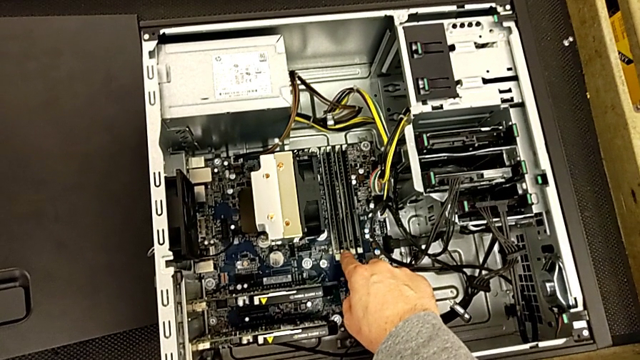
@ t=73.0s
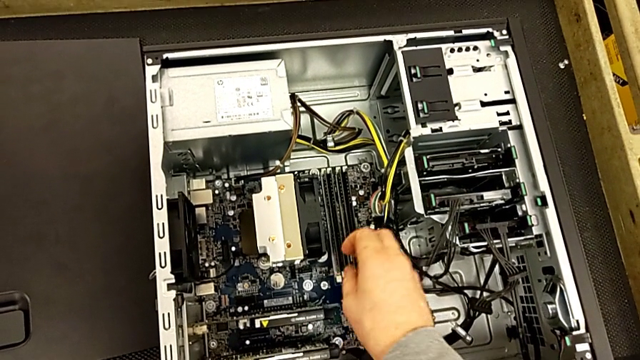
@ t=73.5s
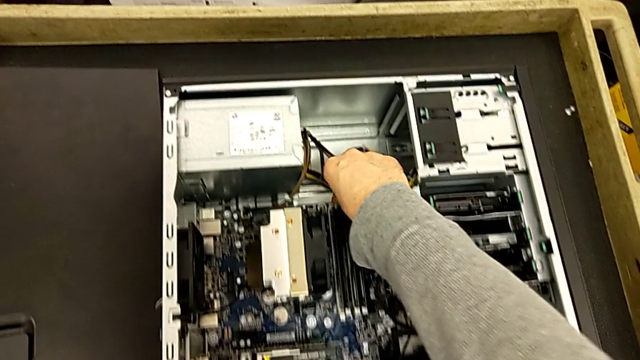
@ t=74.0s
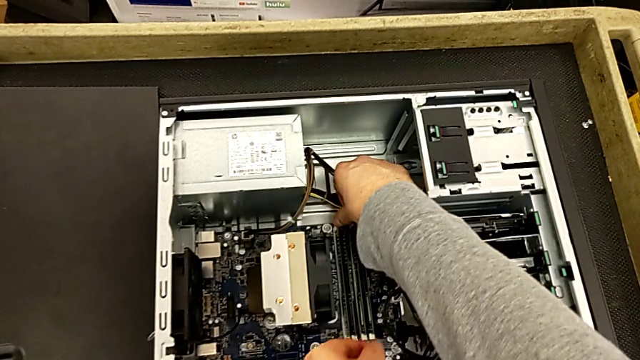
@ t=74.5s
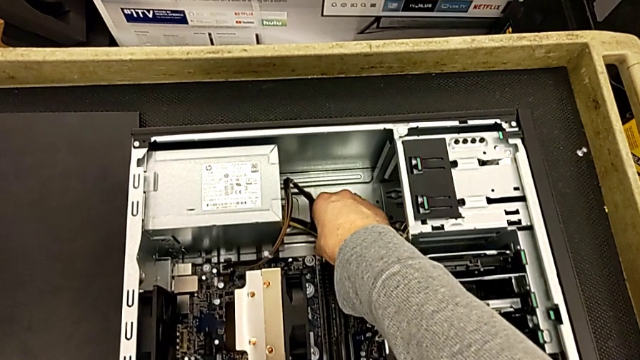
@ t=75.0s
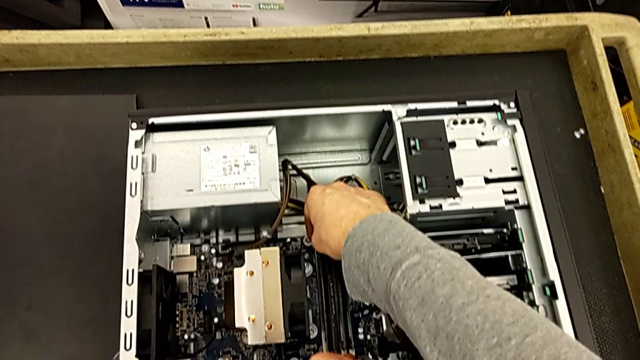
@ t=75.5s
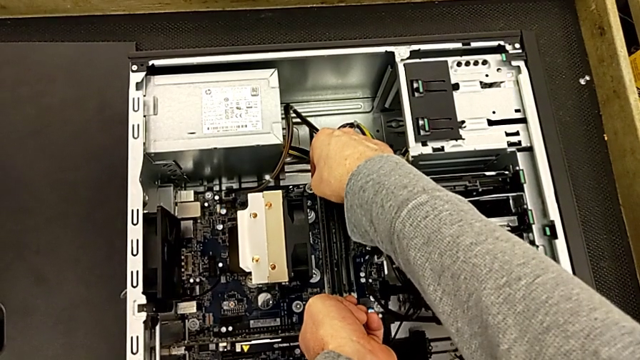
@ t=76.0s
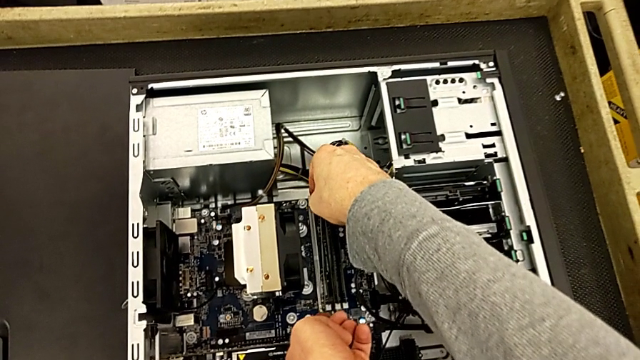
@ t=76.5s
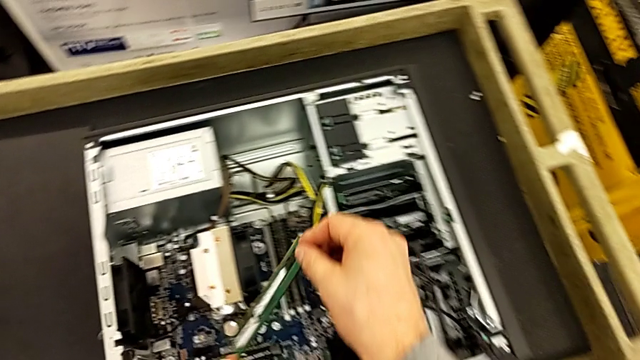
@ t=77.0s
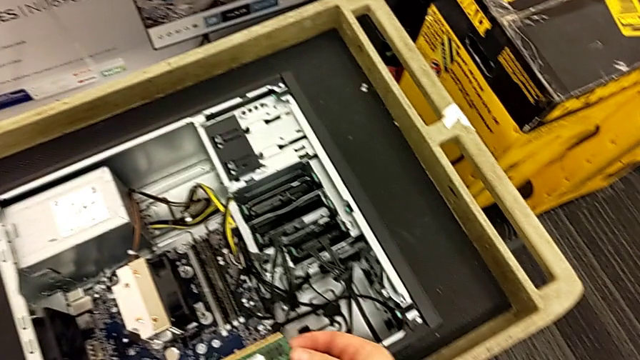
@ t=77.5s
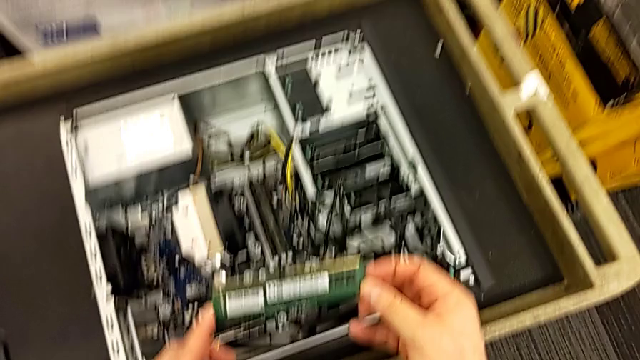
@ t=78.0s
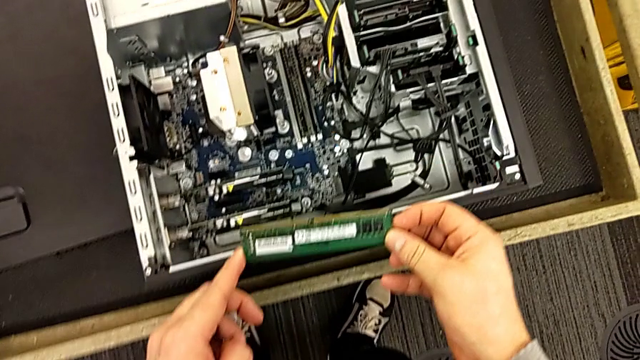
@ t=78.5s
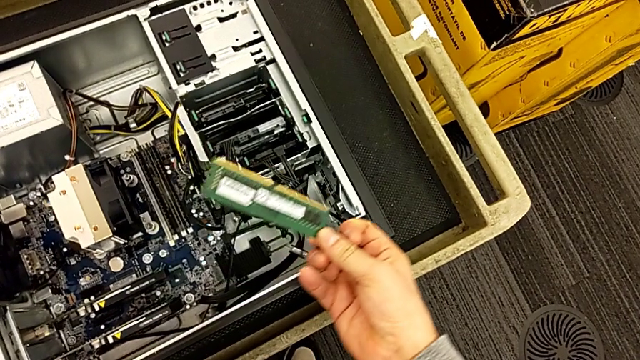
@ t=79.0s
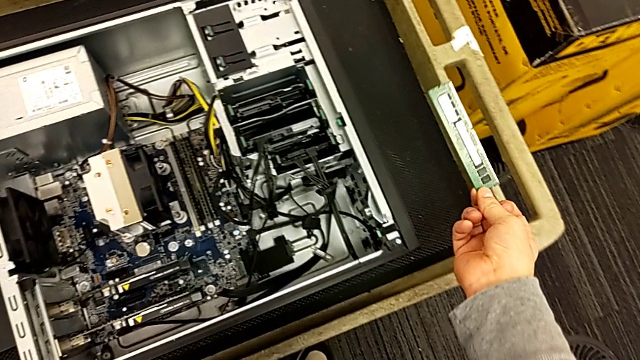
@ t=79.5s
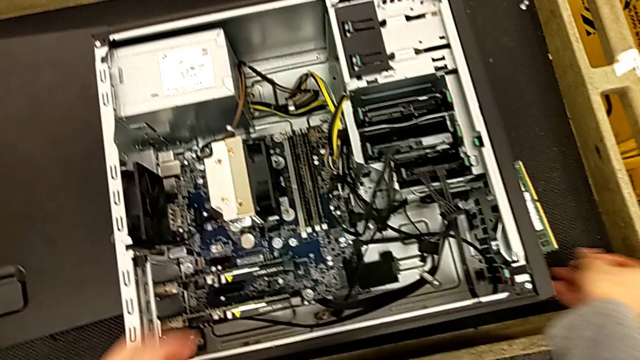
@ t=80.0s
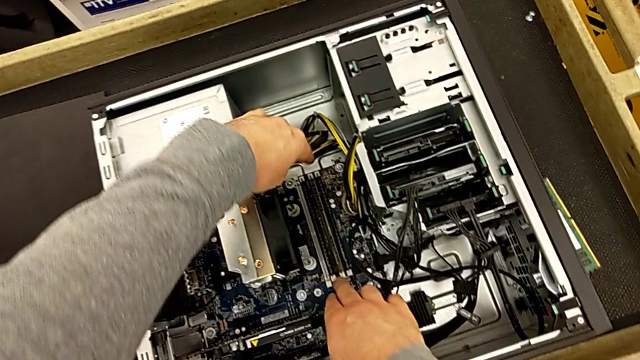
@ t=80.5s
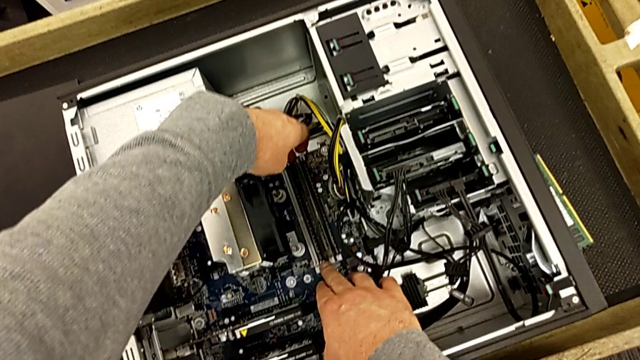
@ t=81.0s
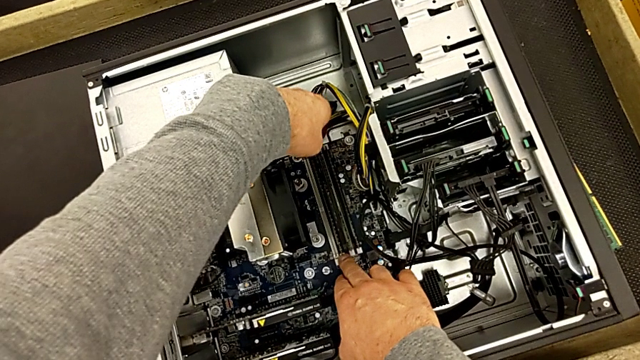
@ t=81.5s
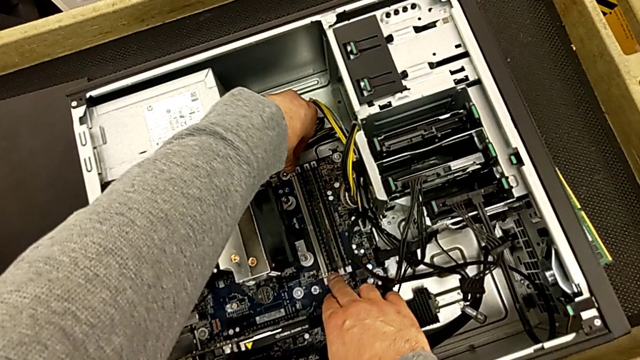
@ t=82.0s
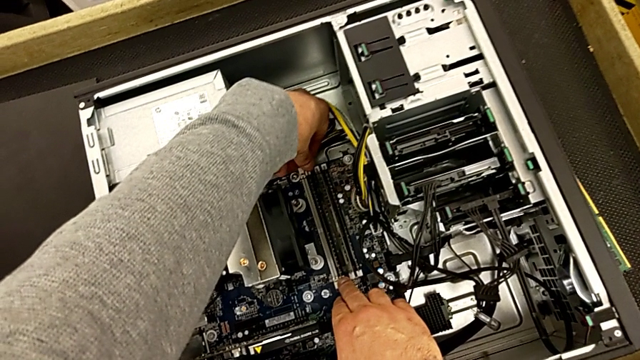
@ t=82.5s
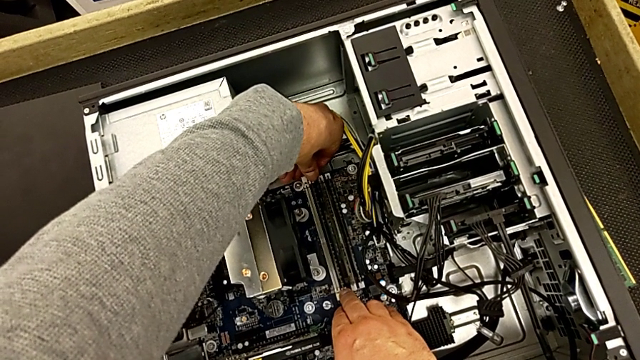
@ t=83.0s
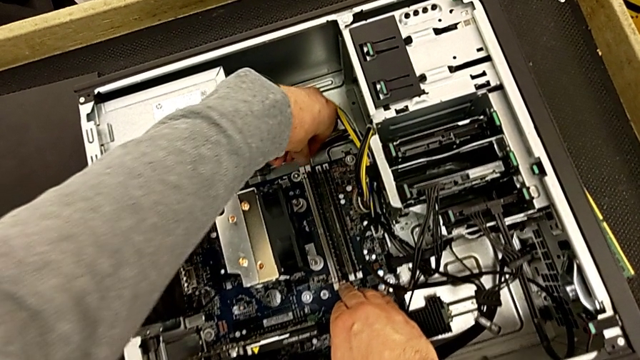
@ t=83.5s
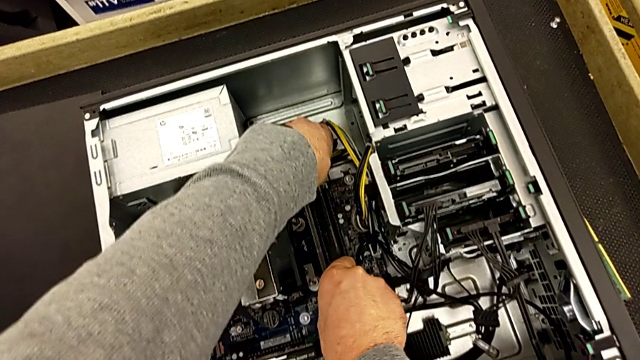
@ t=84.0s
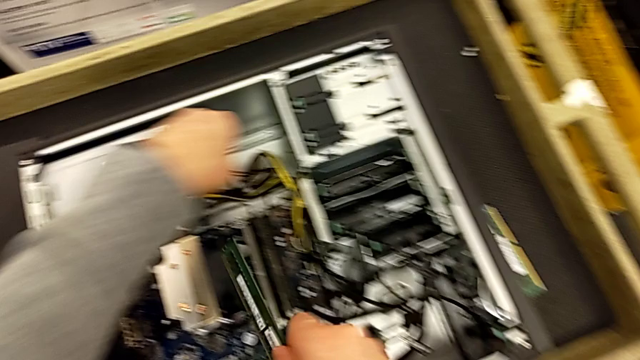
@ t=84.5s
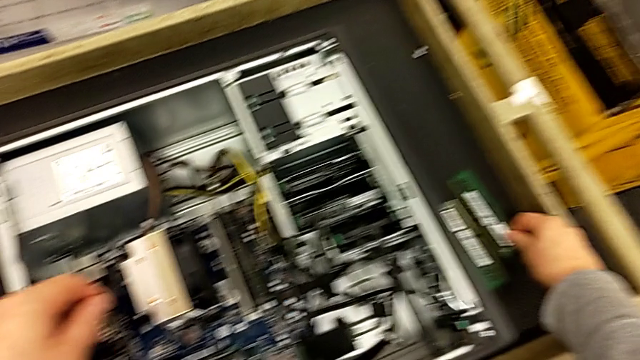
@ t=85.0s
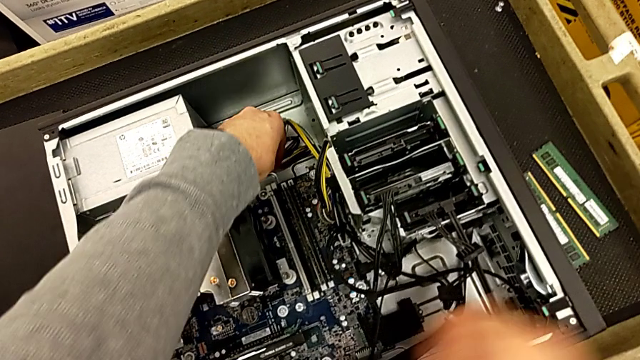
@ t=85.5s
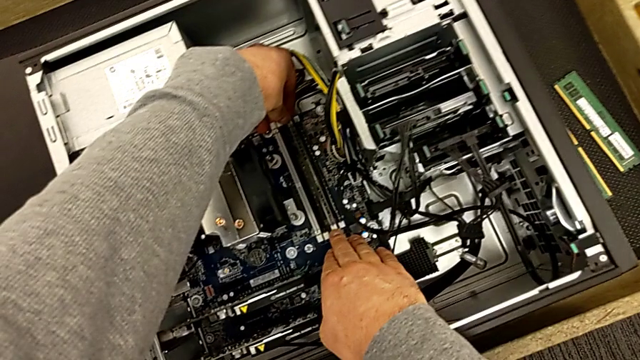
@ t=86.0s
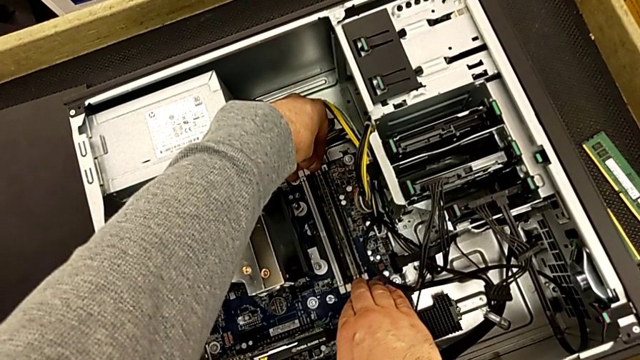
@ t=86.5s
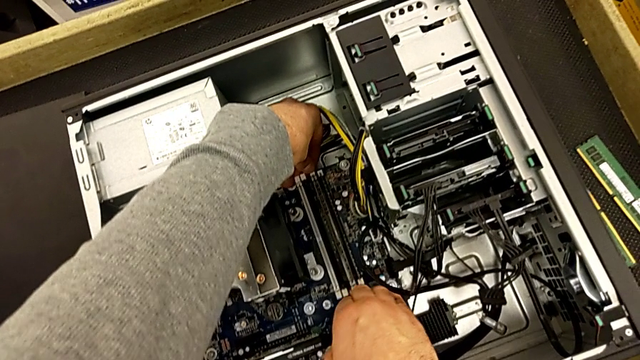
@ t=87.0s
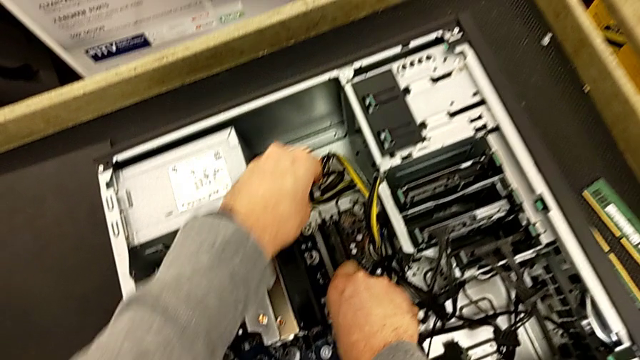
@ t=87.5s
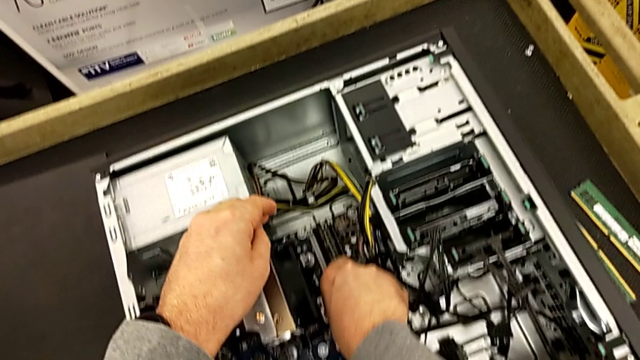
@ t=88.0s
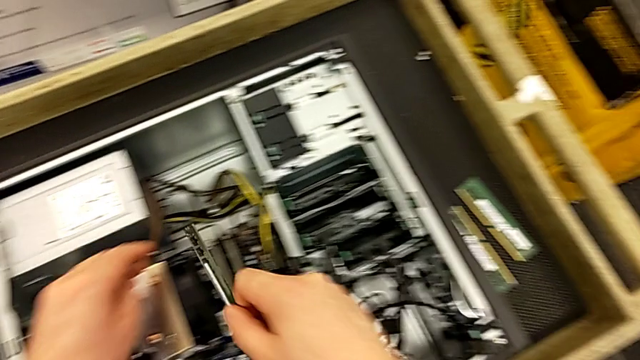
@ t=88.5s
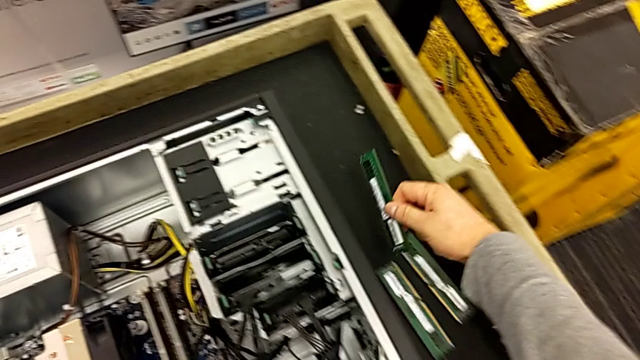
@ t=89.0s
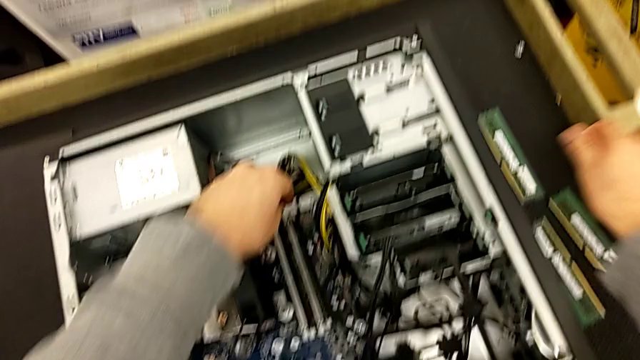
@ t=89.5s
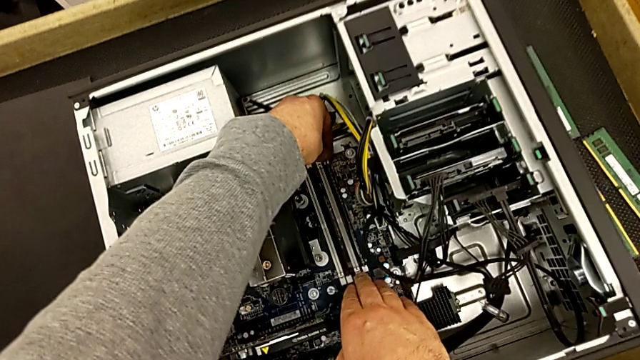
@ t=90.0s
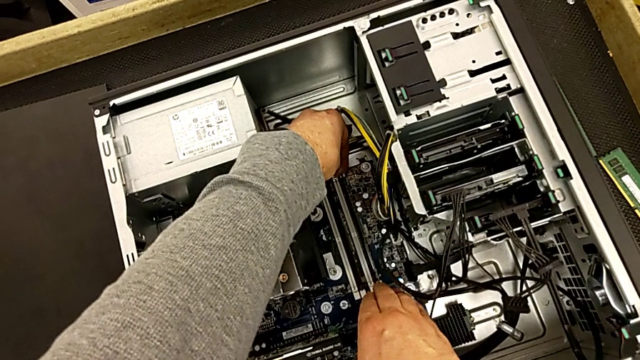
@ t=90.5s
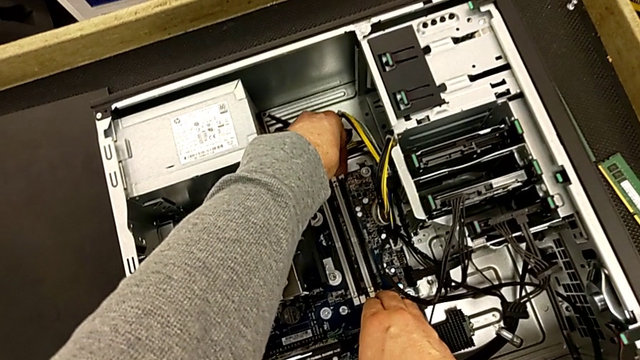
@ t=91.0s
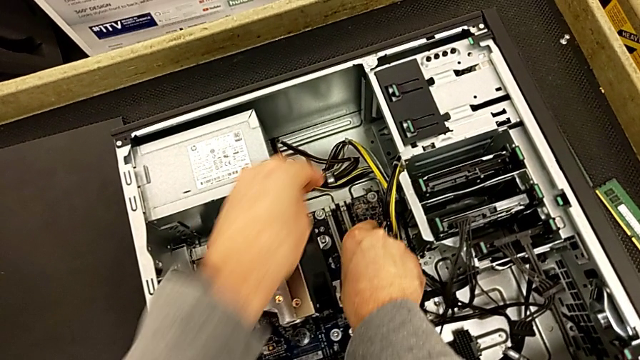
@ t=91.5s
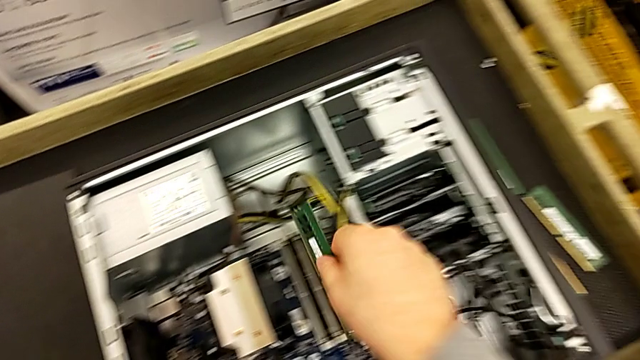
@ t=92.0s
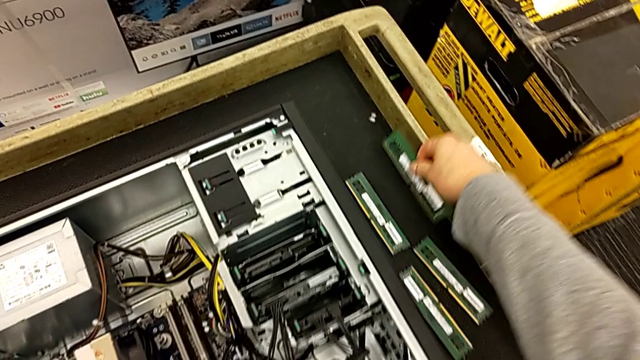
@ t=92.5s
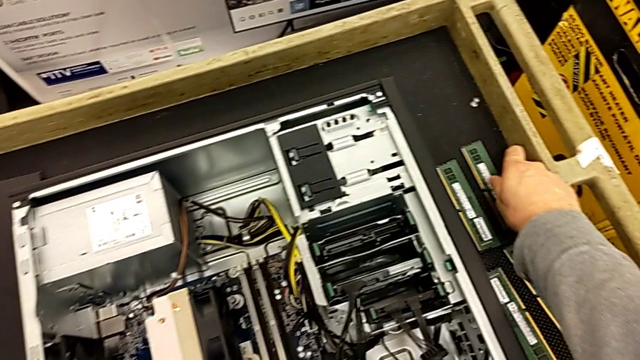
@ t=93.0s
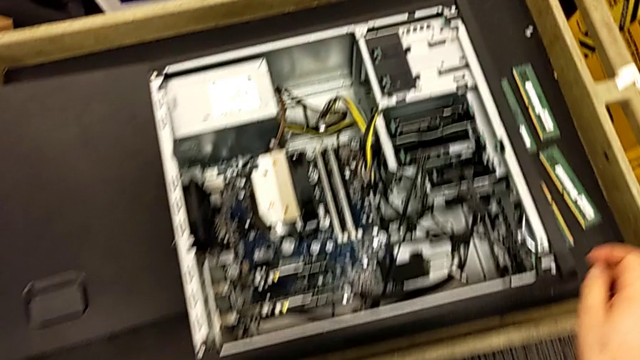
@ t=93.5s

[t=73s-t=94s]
The camera wearer disassembles all of the RAMs. They unlock the first RAM tab, withdraw the first RAM, unlock the second RAM tab, withdraw the second RAM, unlock the third RAM tab, withdraw the third RAM, unlock the fourth RAM tab and withdraw the fourth RAM.
